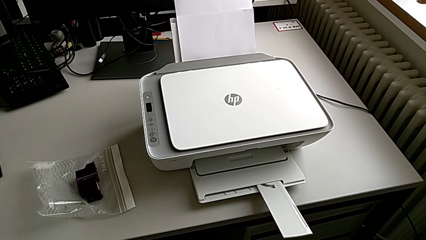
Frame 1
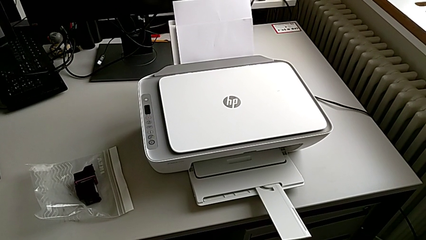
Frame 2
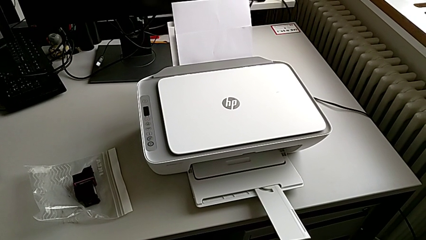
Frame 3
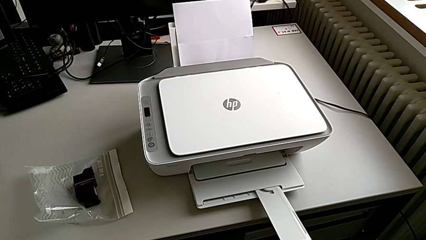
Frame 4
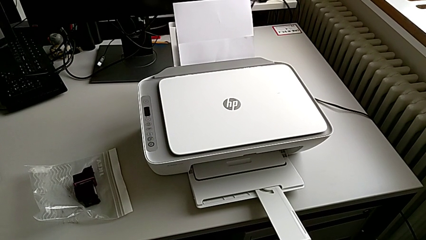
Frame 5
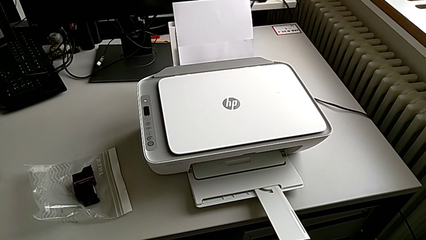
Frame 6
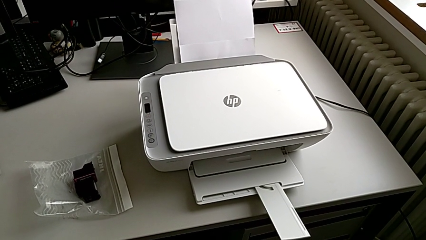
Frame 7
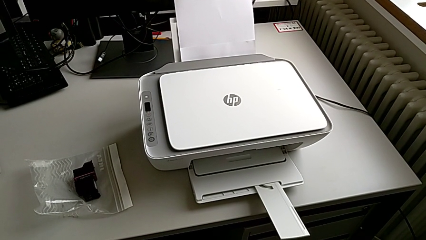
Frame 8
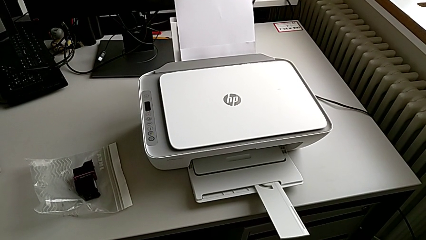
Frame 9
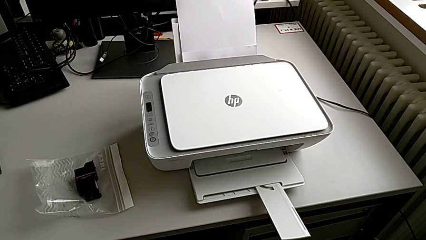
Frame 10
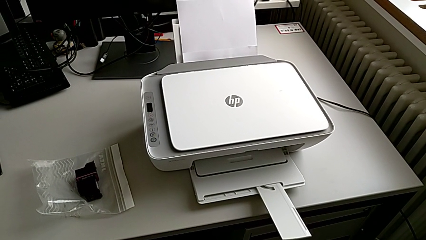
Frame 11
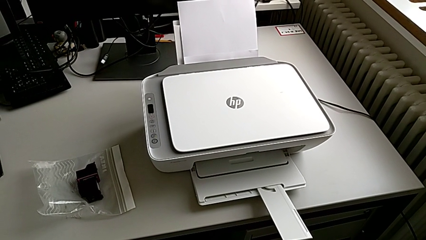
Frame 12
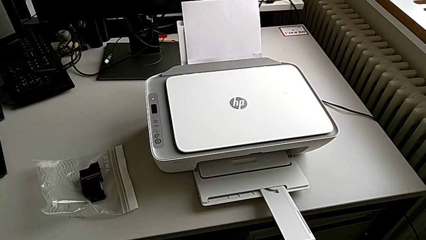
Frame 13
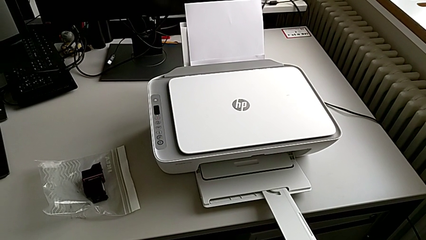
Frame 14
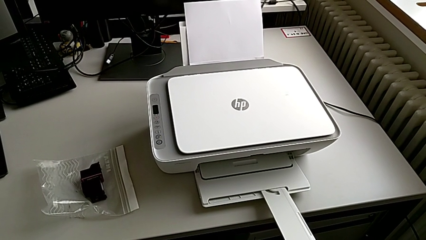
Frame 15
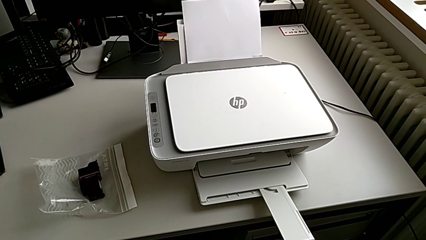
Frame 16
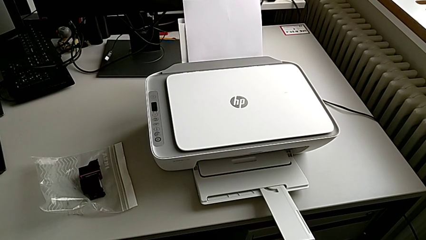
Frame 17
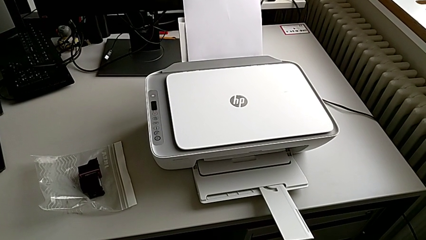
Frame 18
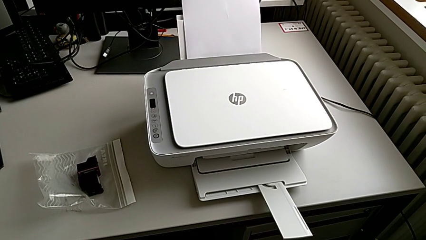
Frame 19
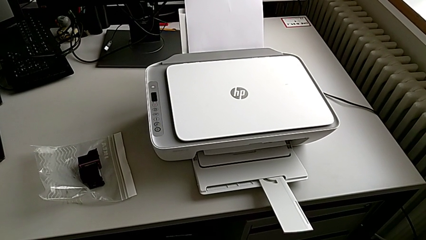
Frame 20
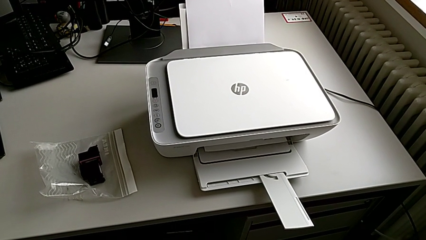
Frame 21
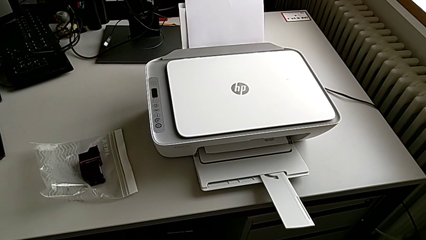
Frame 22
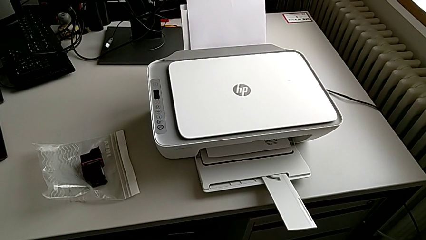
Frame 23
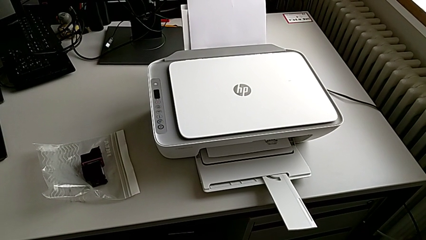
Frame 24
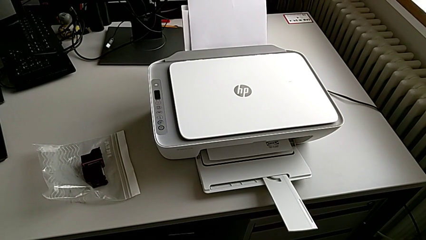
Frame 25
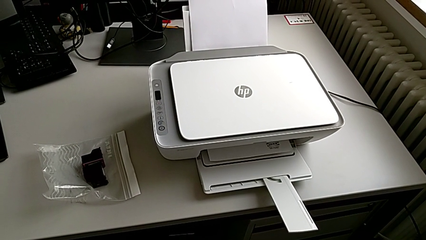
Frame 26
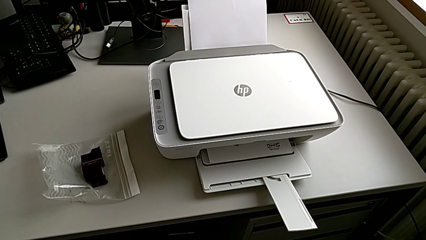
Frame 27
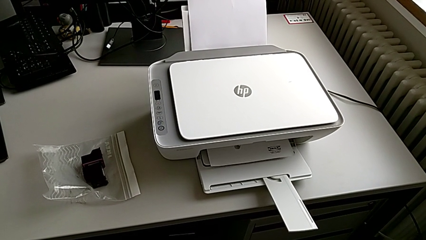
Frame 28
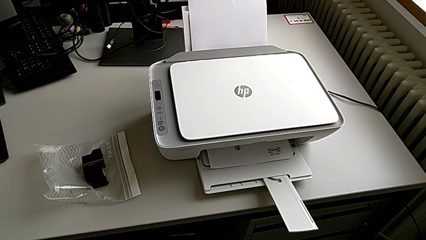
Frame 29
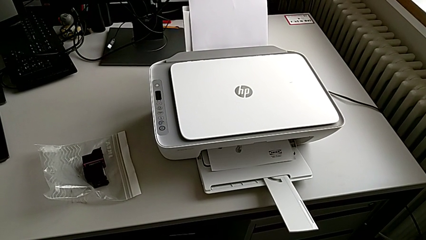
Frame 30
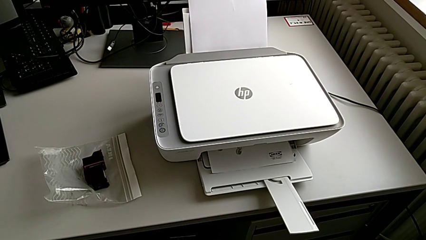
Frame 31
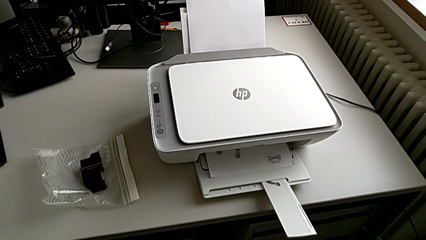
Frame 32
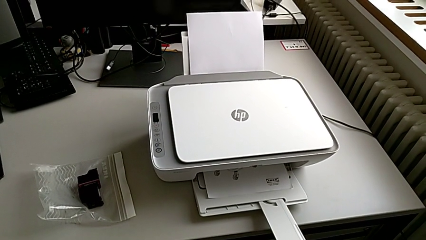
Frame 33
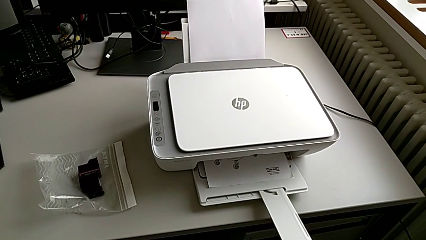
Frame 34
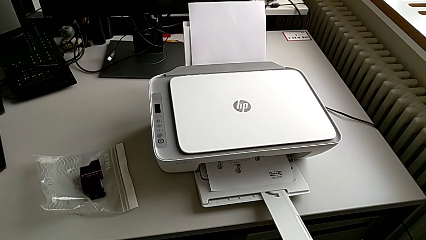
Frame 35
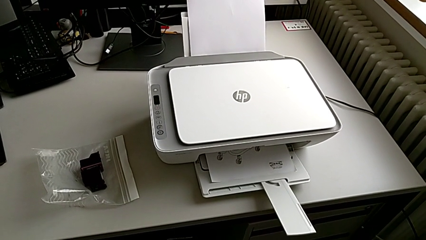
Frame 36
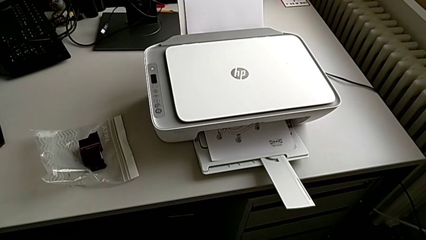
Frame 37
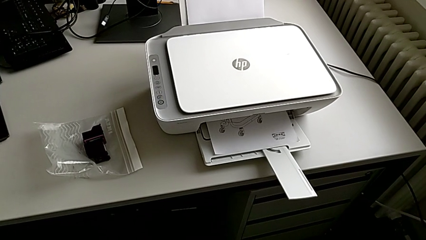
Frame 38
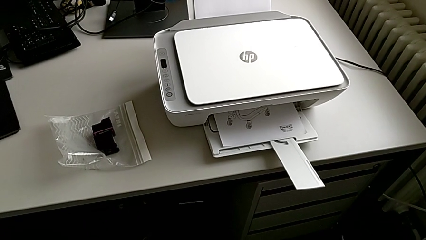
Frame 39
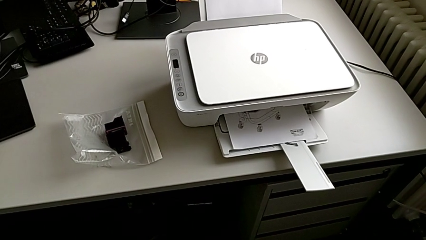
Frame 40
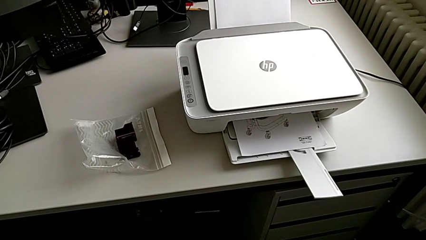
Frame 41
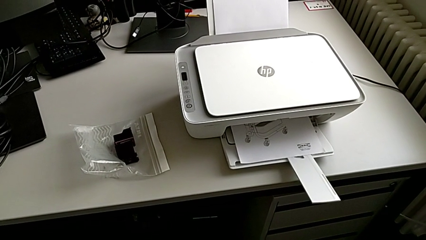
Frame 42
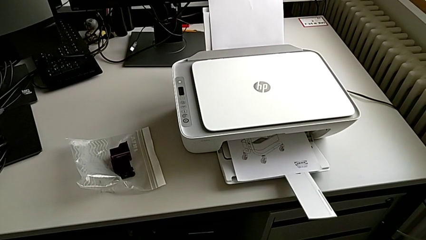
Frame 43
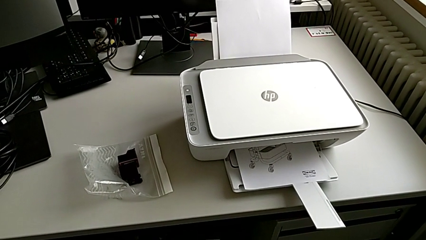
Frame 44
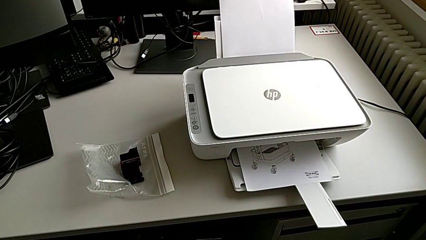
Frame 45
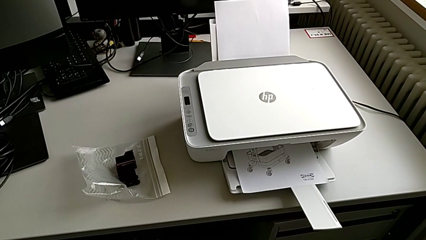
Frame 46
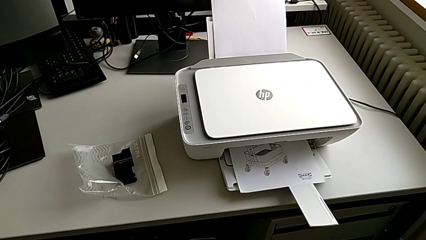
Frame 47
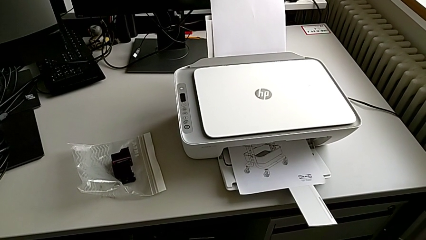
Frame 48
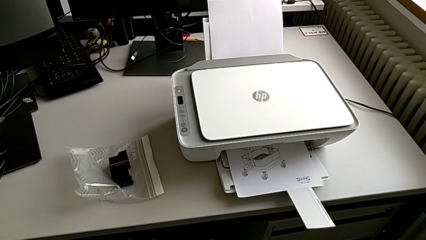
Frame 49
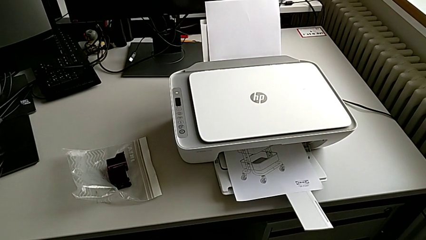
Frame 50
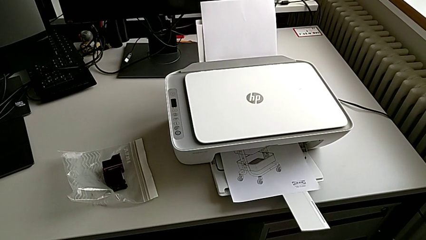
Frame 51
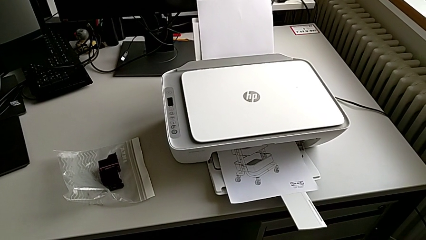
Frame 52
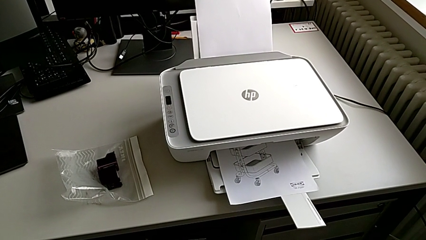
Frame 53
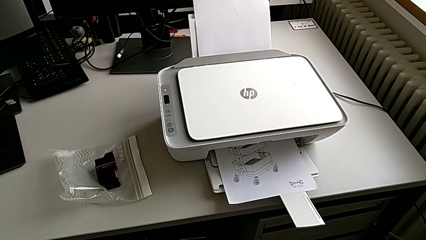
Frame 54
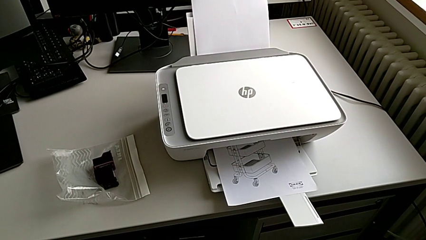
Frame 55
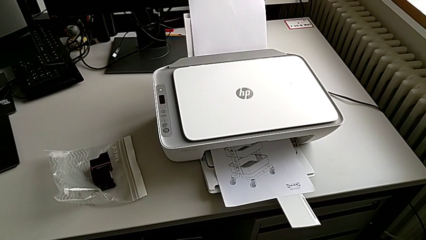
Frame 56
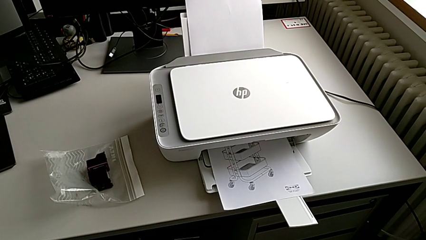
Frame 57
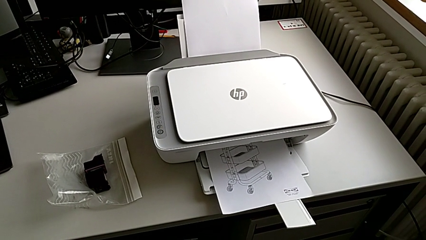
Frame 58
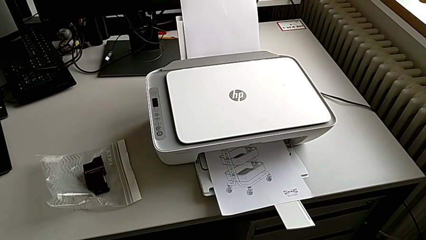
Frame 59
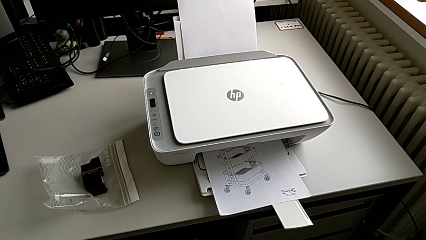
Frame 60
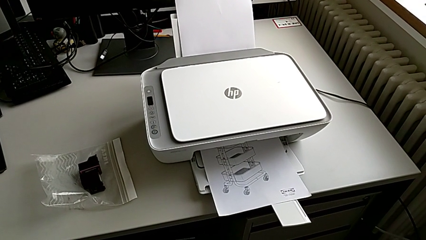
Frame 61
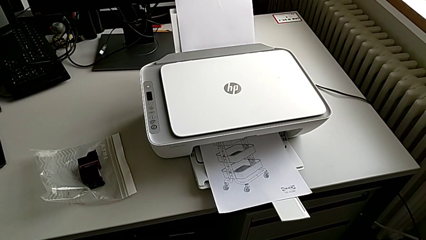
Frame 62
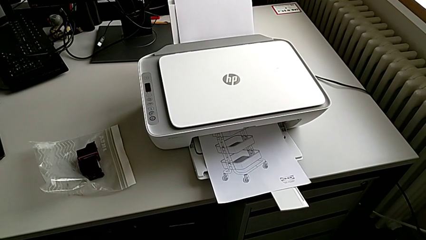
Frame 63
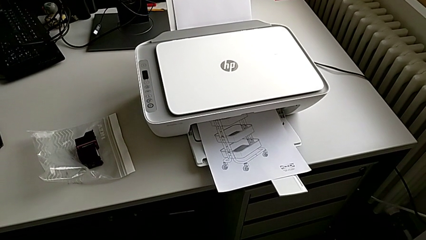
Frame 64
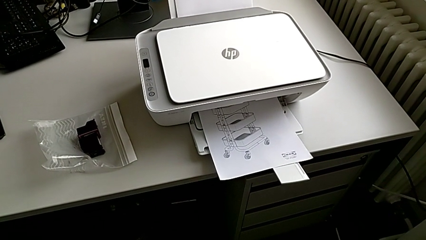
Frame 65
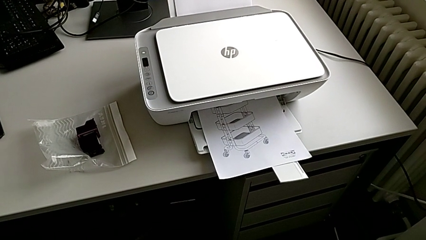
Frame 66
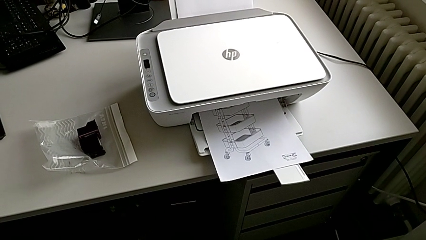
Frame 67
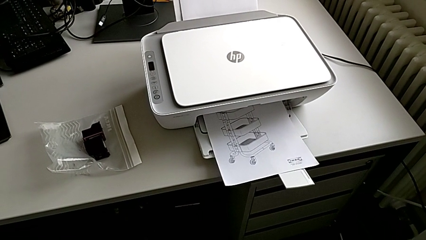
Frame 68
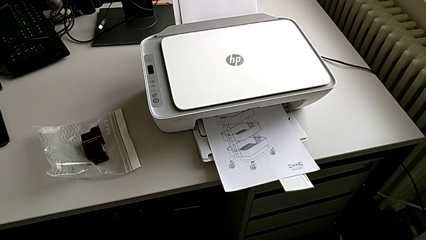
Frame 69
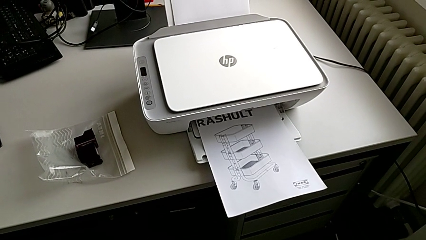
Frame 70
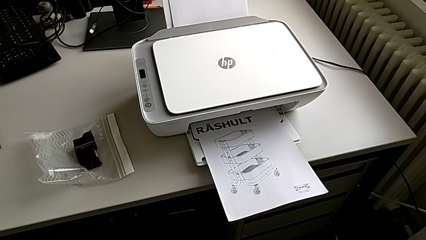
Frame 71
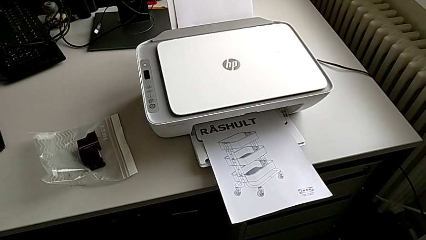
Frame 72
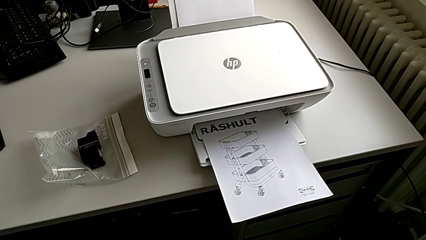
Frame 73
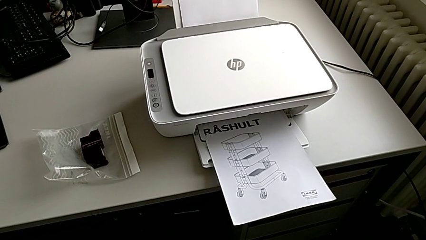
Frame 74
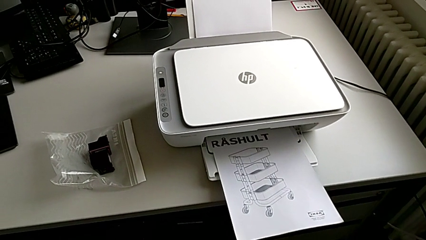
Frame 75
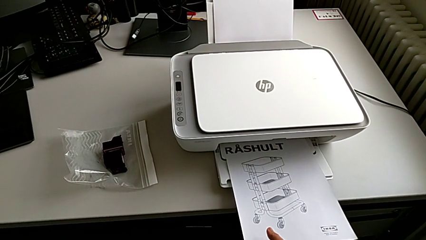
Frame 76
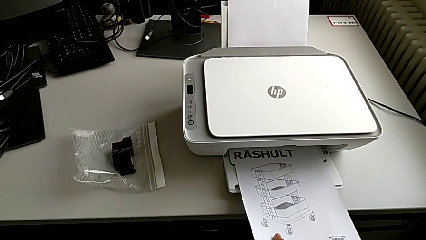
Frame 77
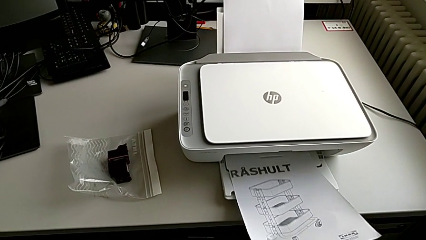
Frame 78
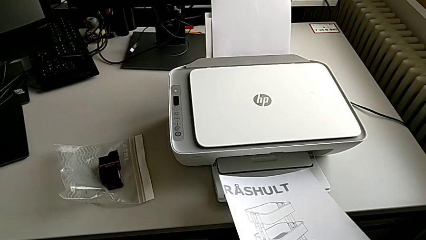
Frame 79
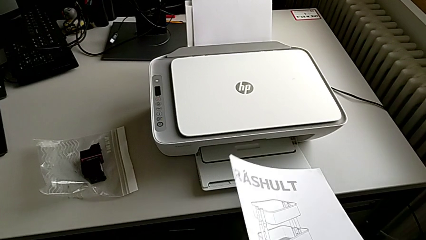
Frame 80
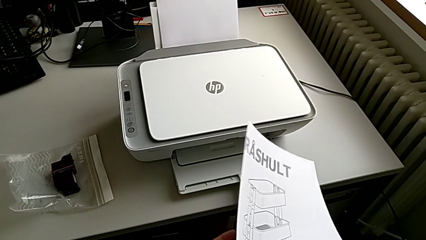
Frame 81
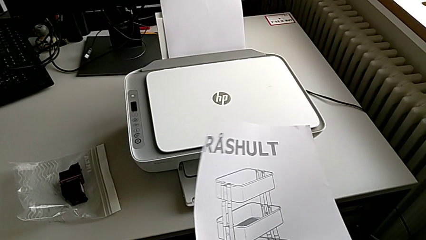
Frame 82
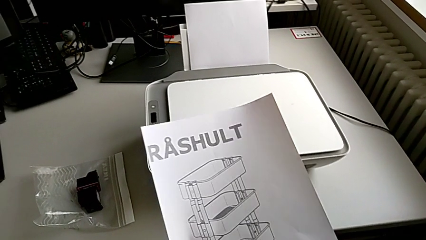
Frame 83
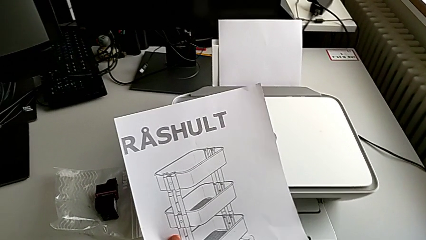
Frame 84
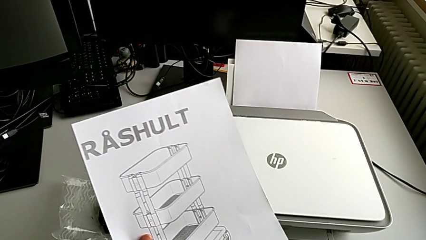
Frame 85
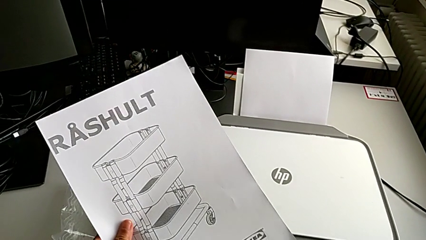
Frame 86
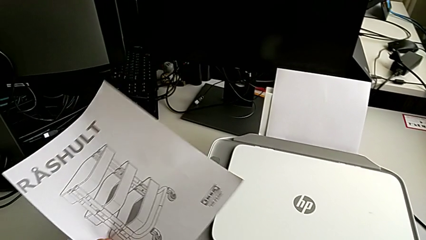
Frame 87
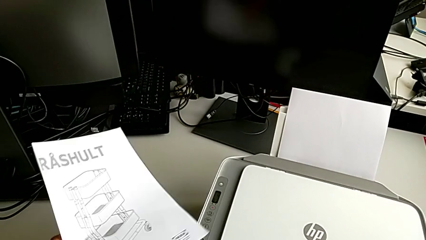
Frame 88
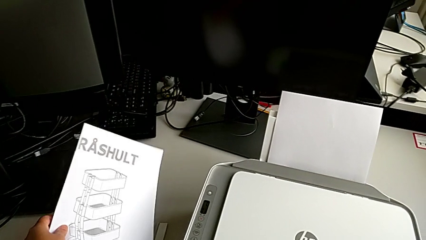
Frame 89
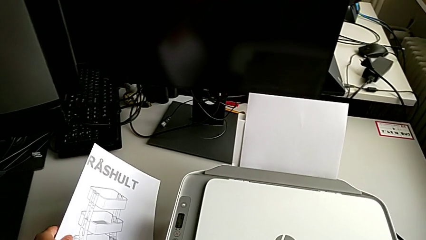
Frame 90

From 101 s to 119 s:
The camera wearer is making a copy with the printer. They grab the copy.
